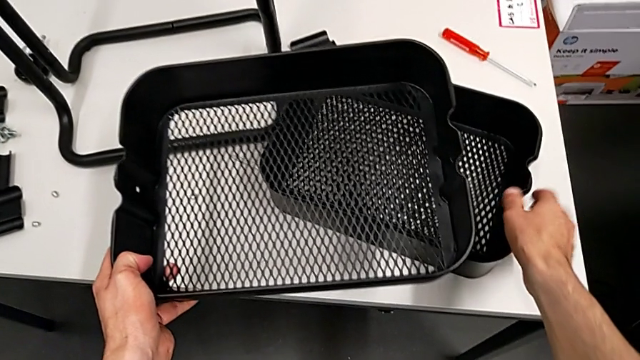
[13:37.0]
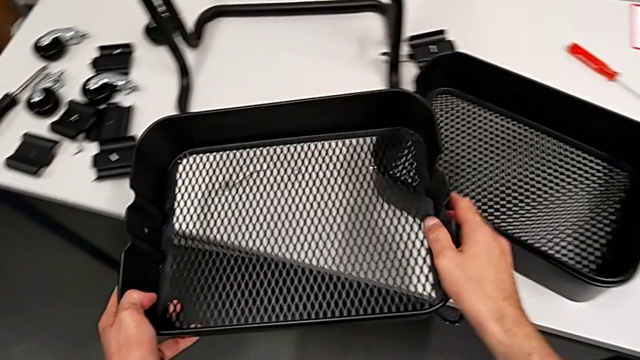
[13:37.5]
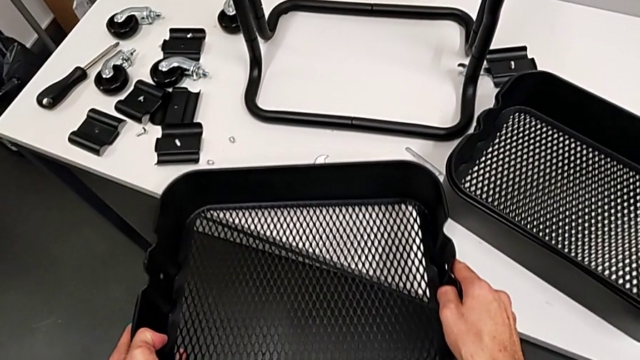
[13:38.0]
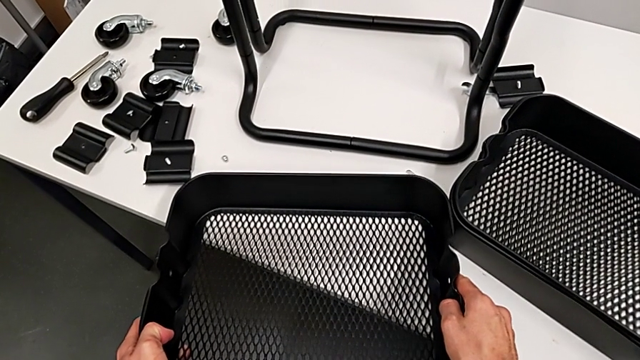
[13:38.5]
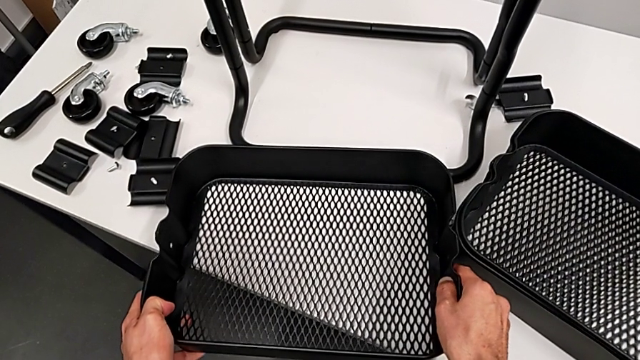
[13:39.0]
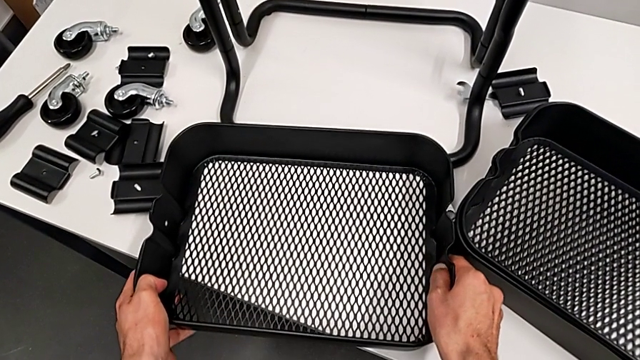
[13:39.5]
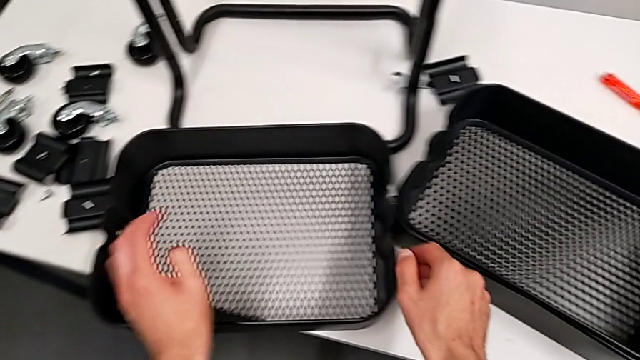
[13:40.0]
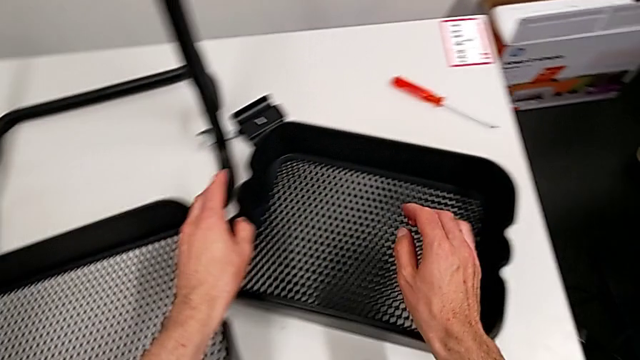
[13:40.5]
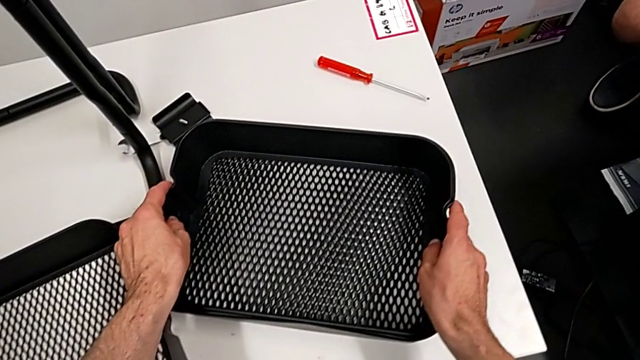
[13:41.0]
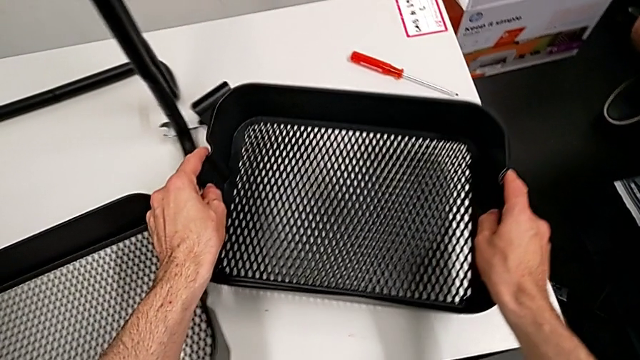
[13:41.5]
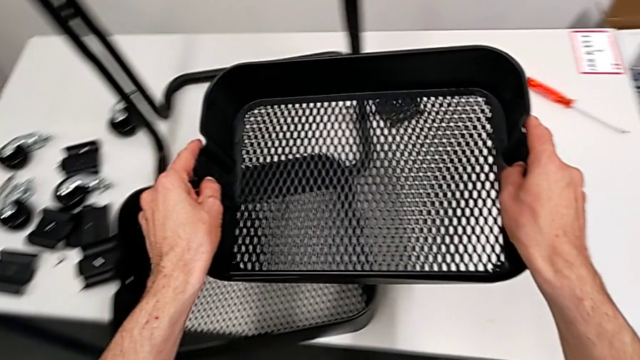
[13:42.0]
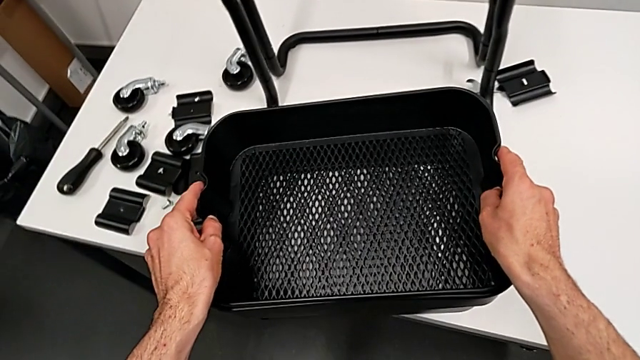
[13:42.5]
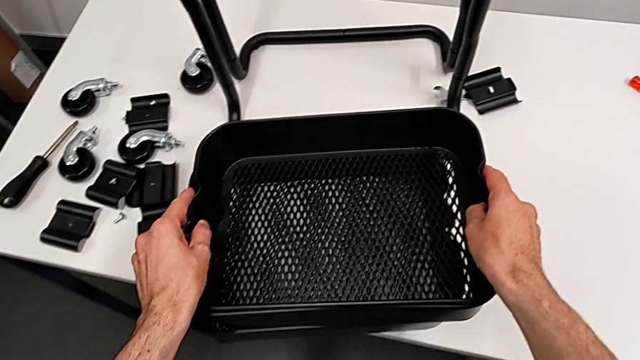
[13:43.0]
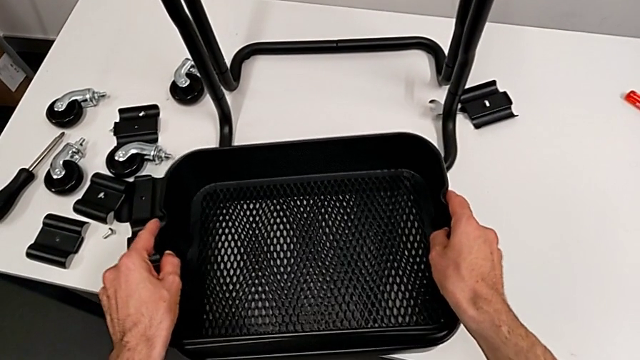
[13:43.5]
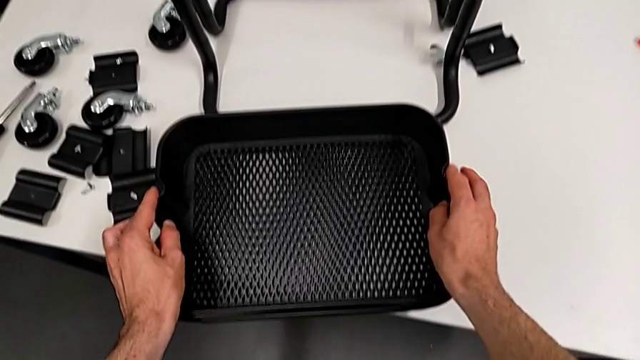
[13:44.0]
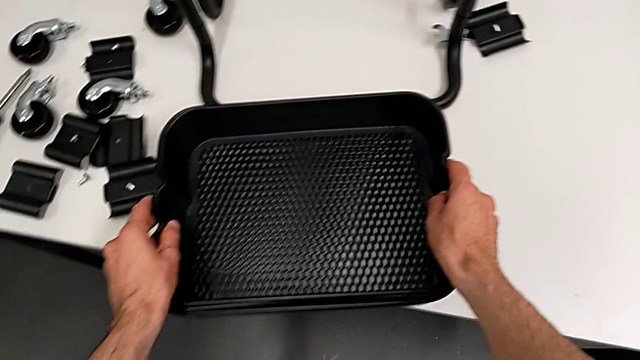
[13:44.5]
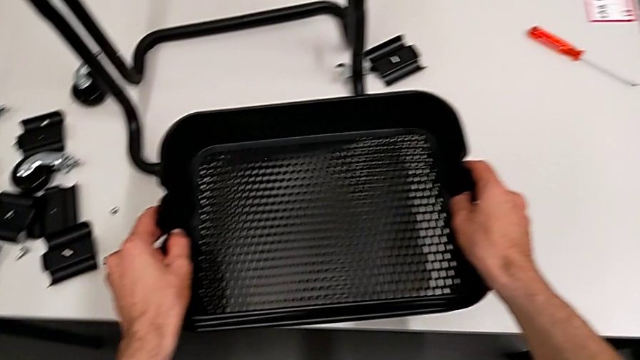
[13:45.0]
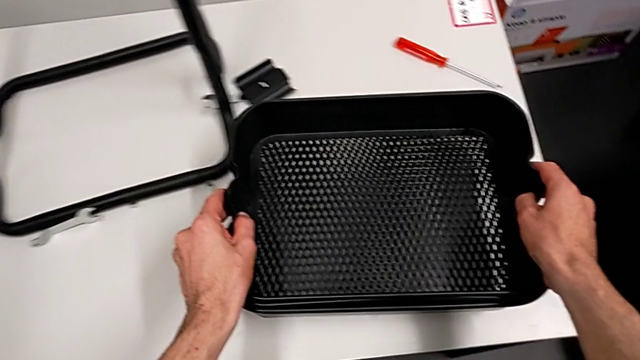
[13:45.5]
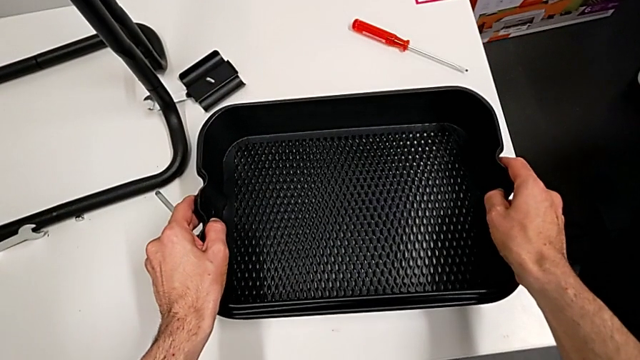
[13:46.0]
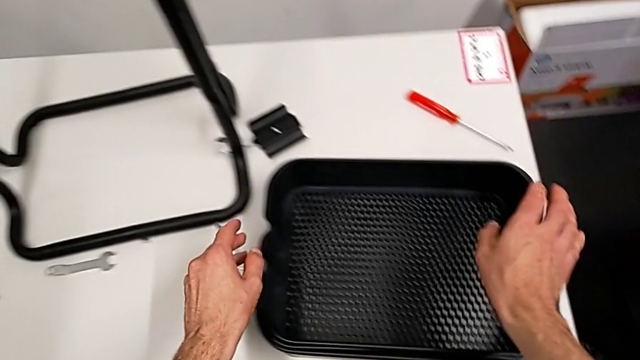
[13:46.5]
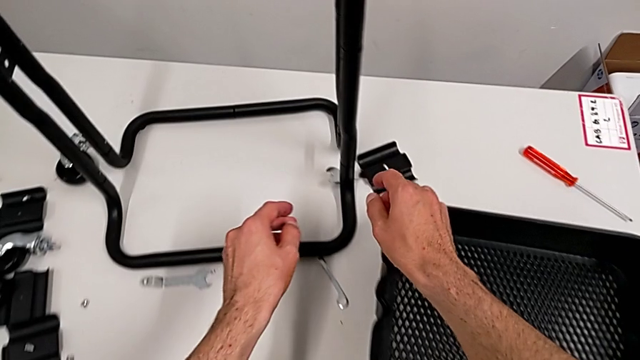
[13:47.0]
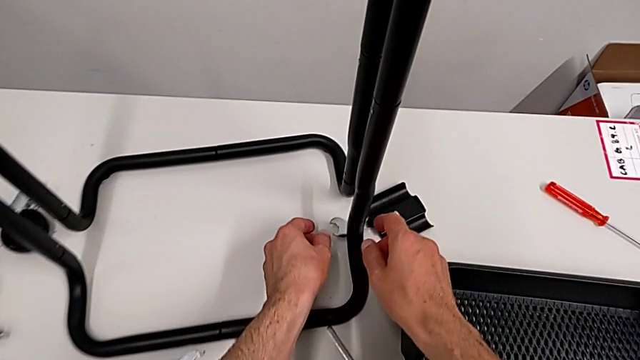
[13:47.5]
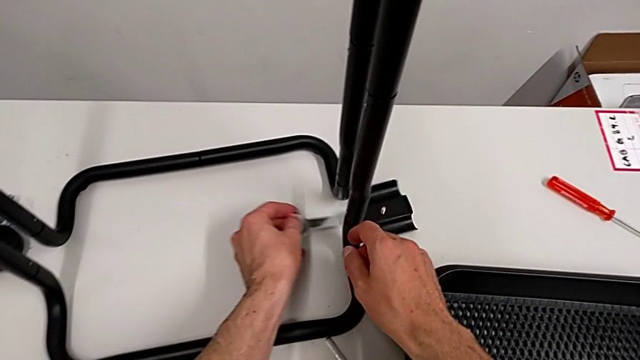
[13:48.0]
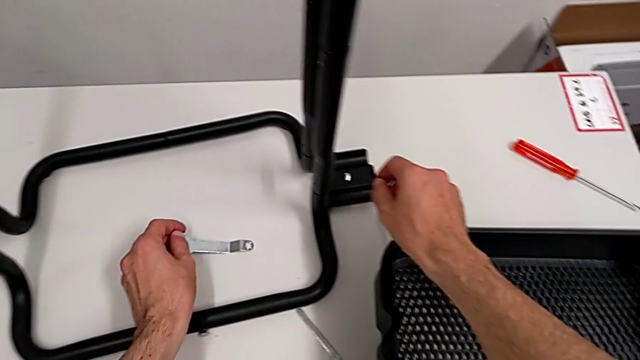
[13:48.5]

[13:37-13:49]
The camera wearer is disassembling the bottom tray. They place the grid tray, grab it and stack it.

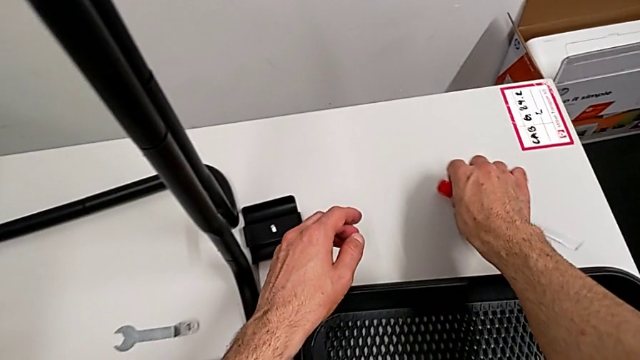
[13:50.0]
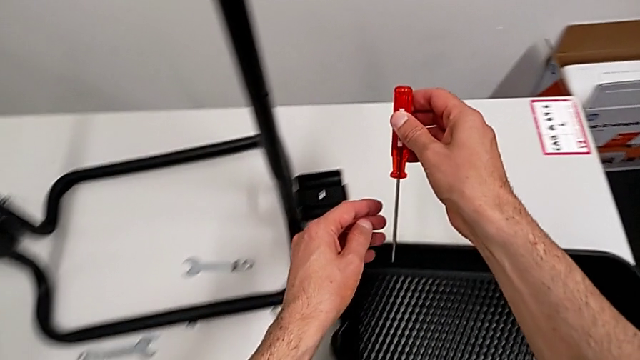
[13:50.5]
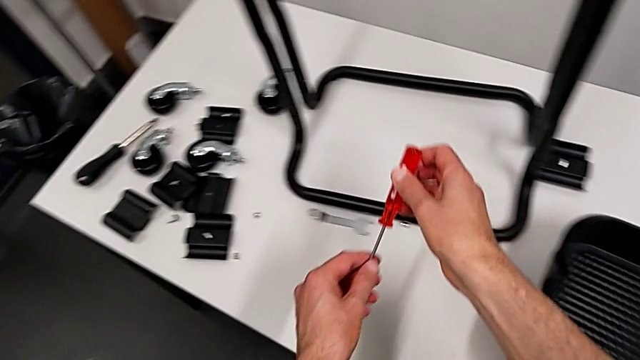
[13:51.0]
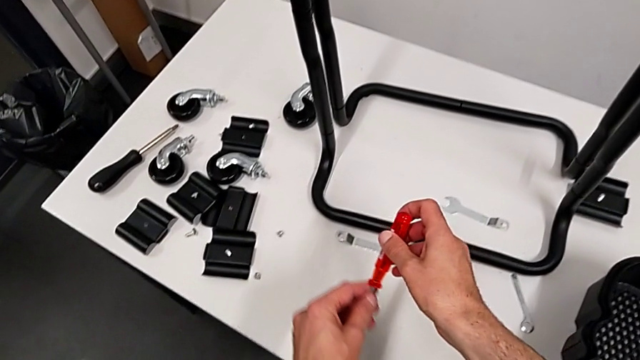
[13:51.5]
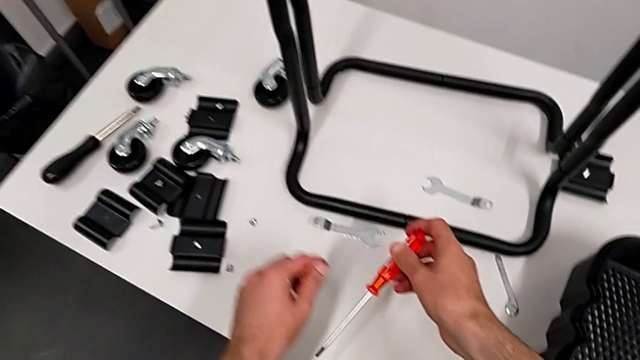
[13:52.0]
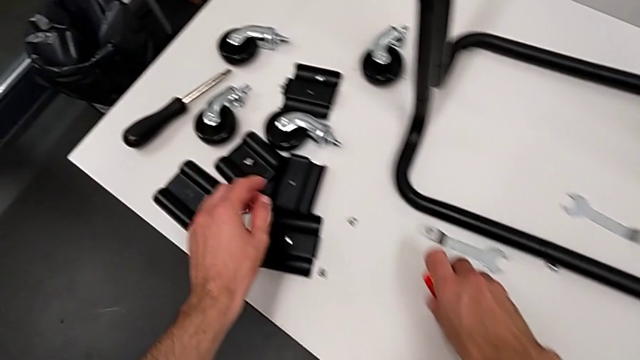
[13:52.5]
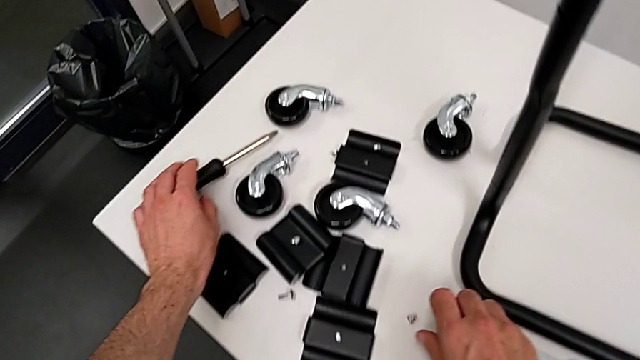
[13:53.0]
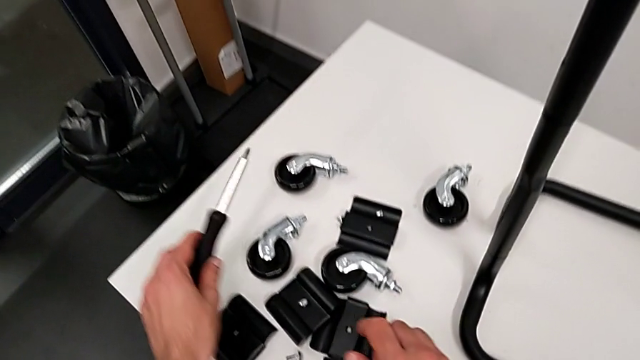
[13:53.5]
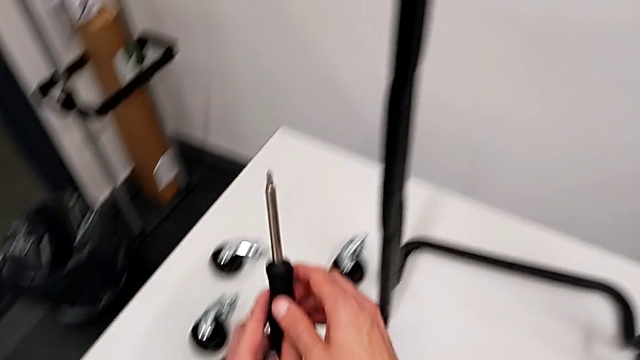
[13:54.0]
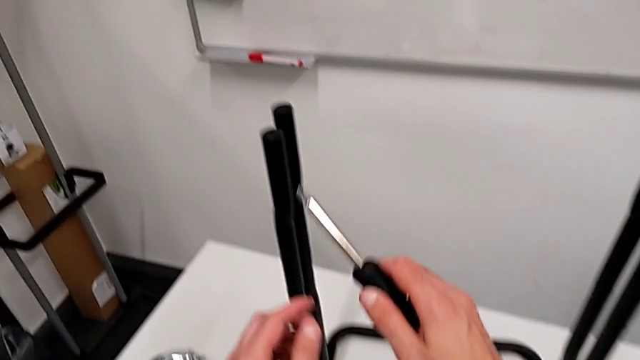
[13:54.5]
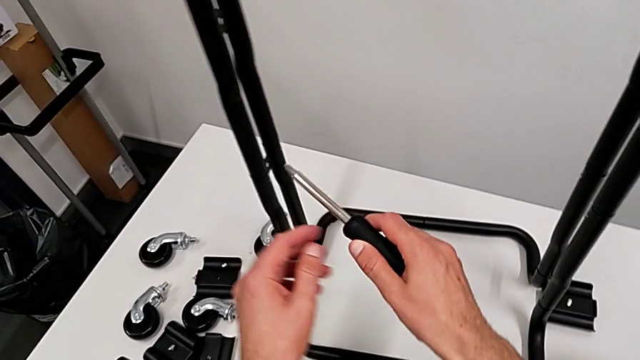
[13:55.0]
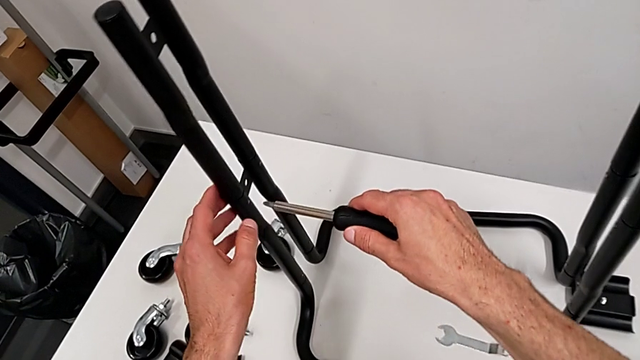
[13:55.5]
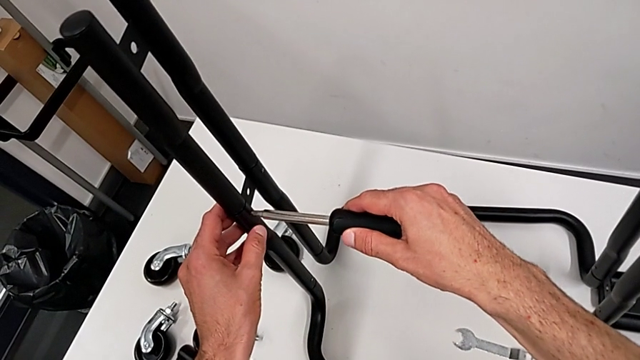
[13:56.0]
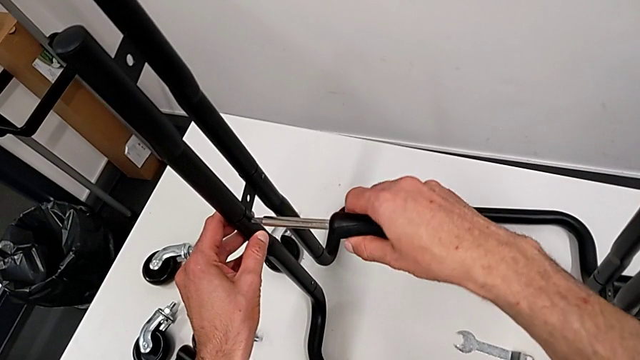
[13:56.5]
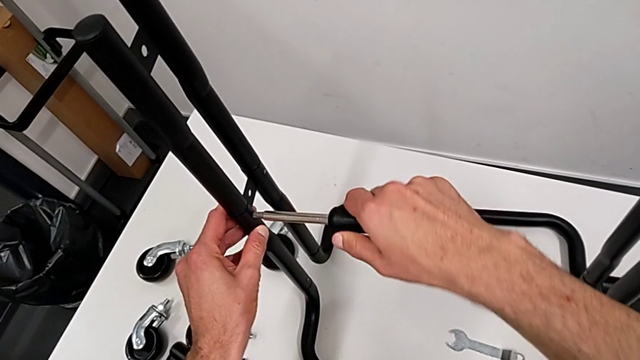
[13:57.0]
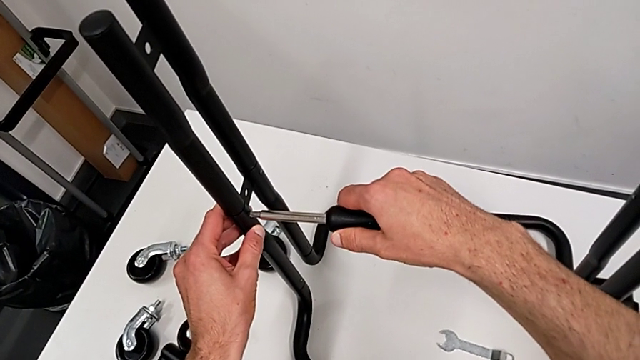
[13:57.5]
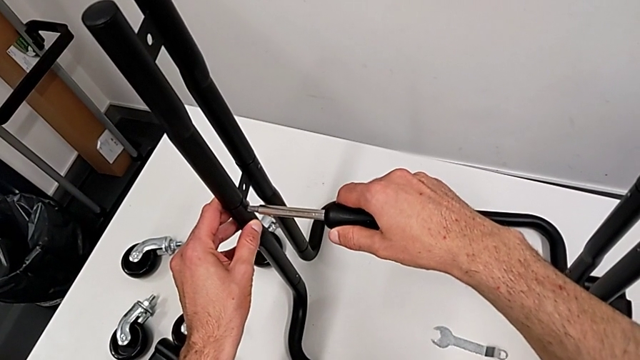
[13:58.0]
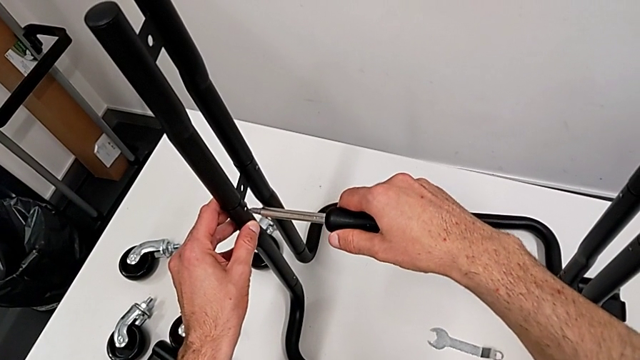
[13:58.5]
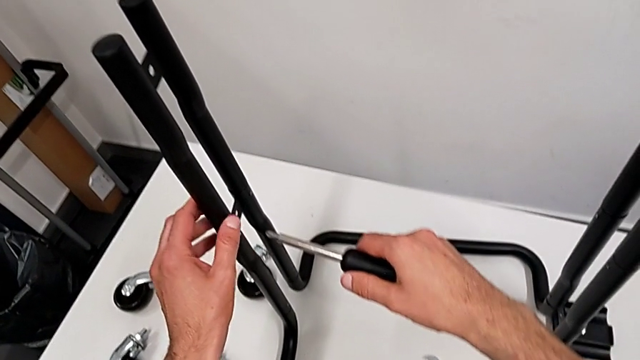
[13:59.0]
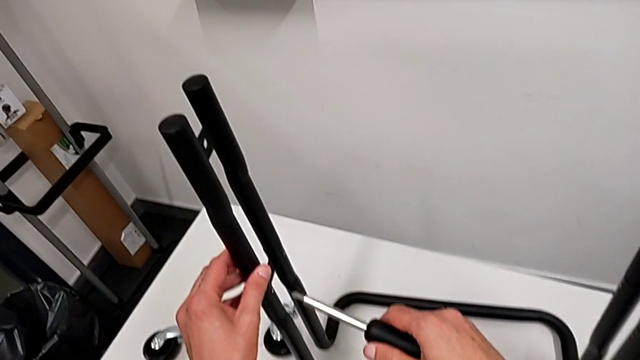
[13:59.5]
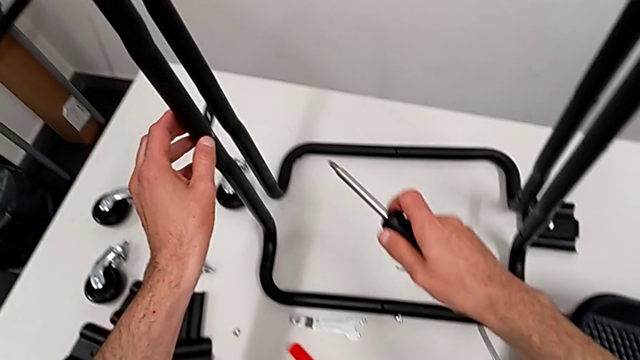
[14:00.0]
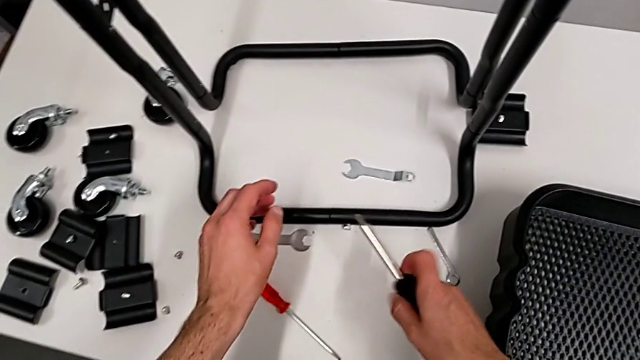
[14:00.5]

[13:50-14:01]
The camera wearer is disassembling the half frames. They grab the screwdriver, place it, grab it and wrongly unscrew the leg.
